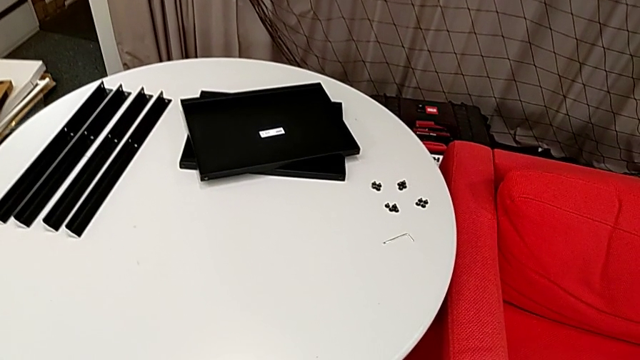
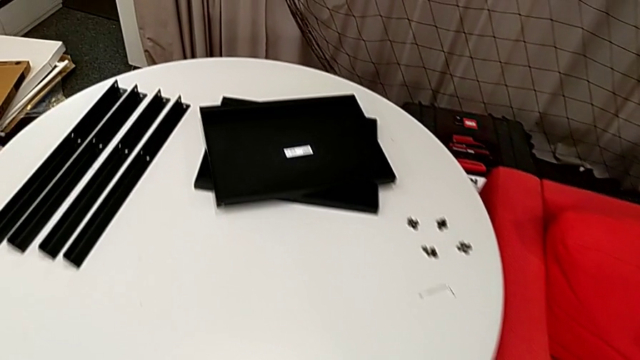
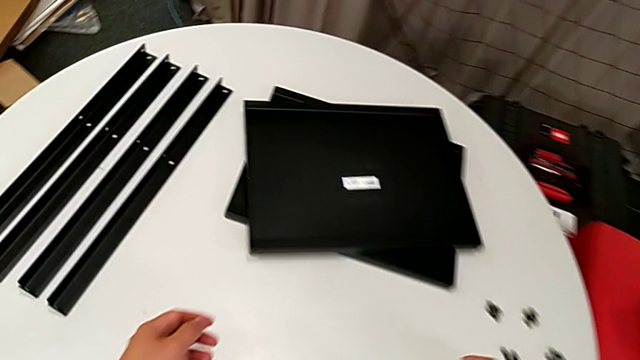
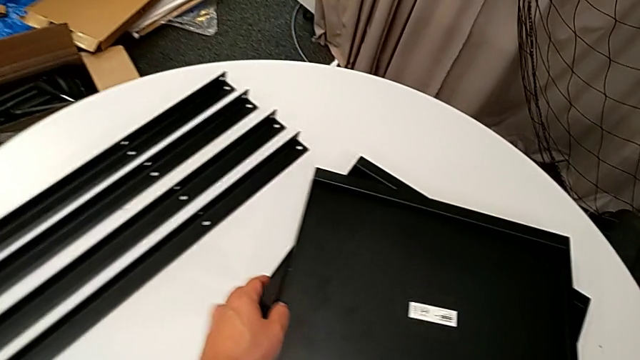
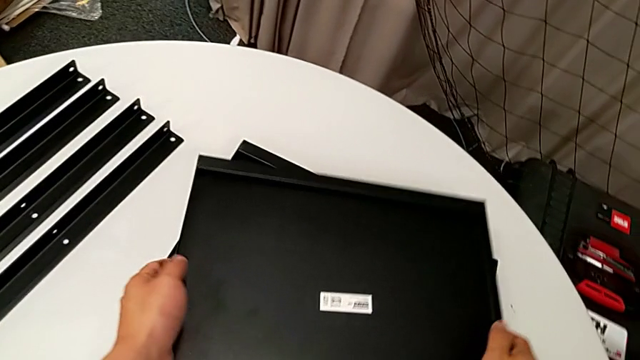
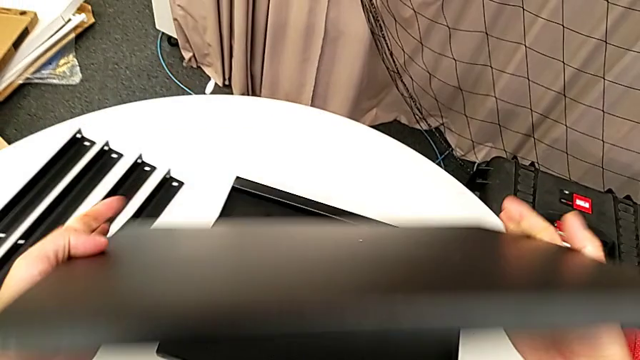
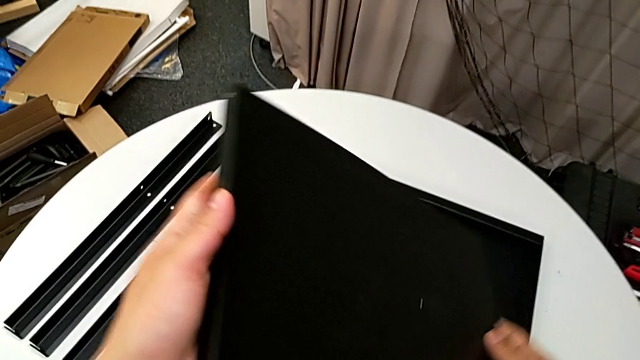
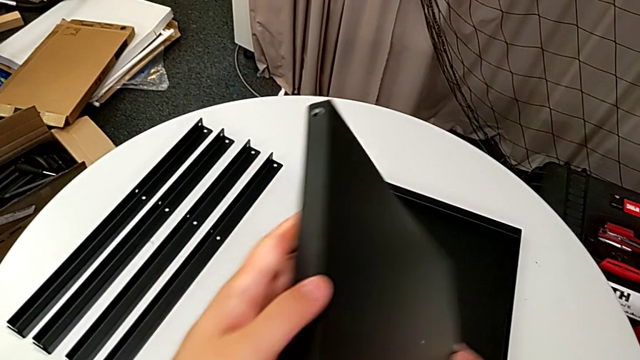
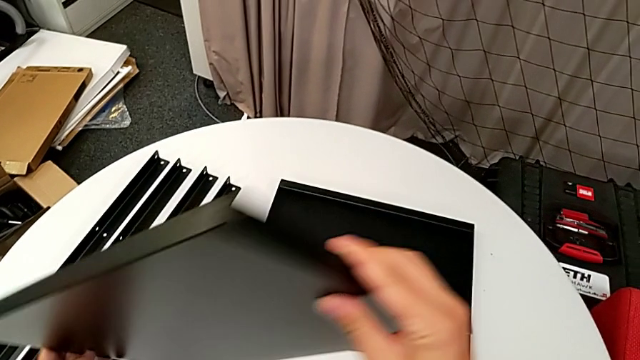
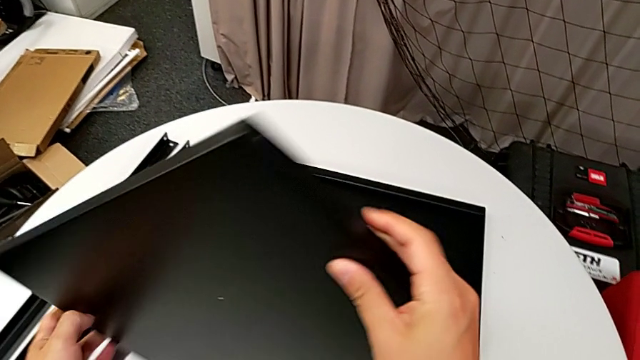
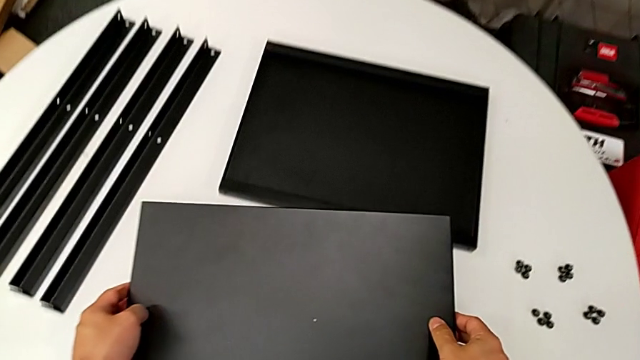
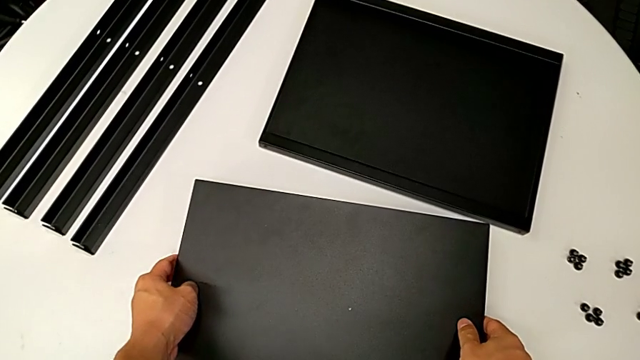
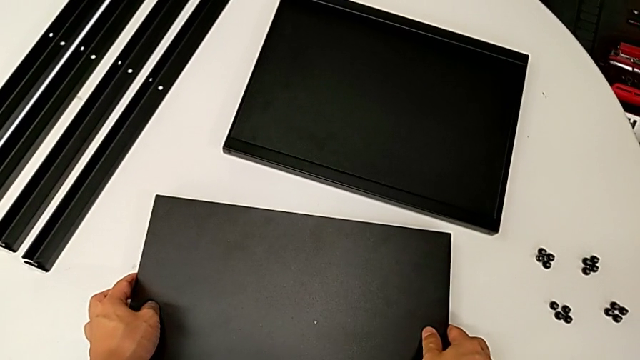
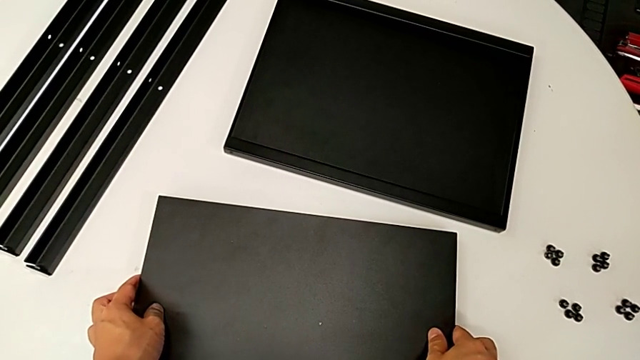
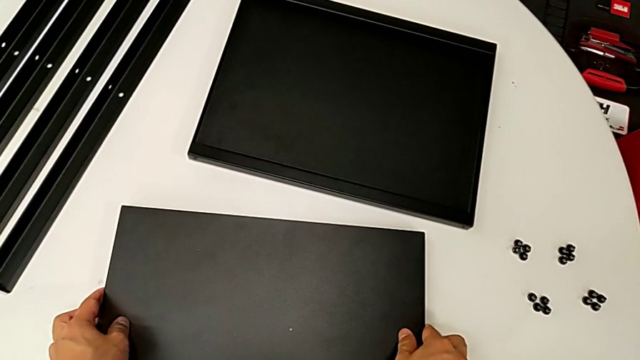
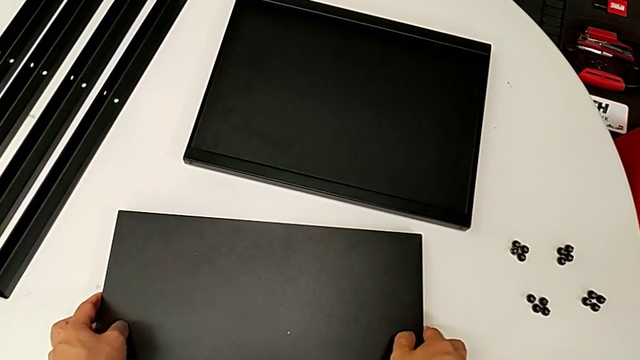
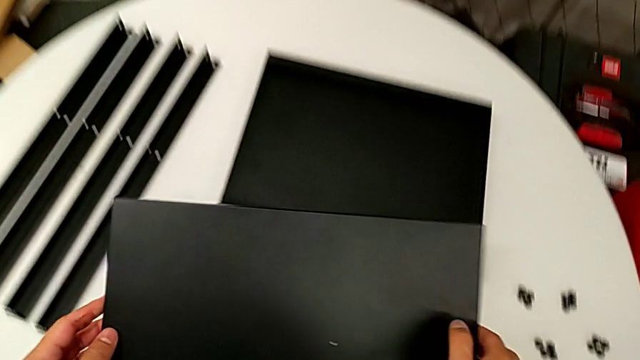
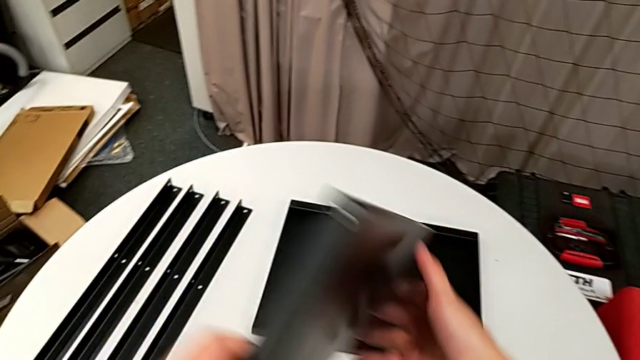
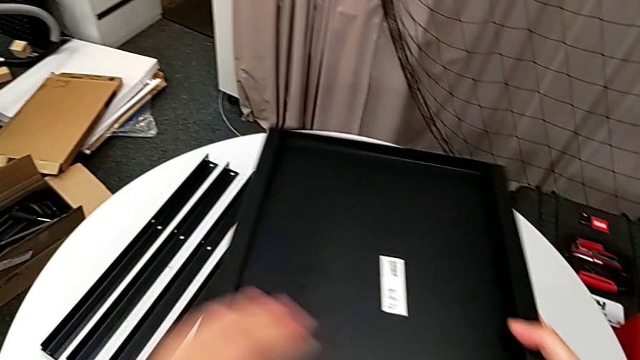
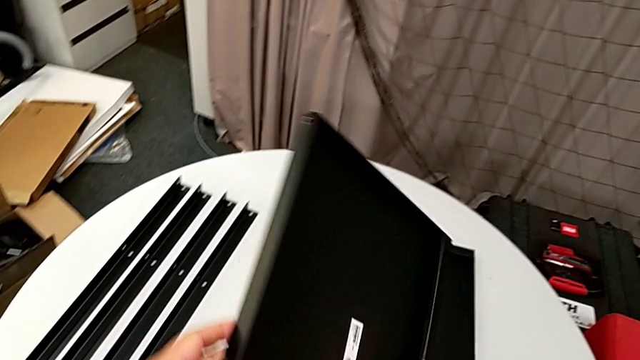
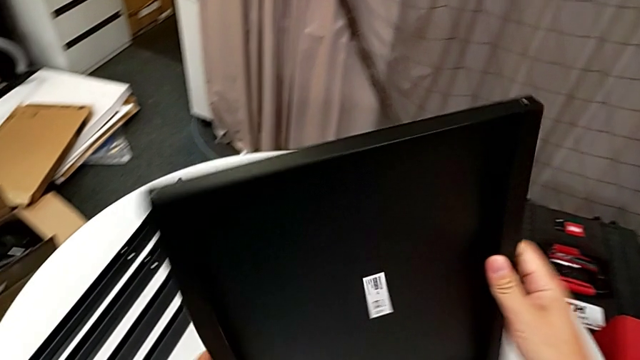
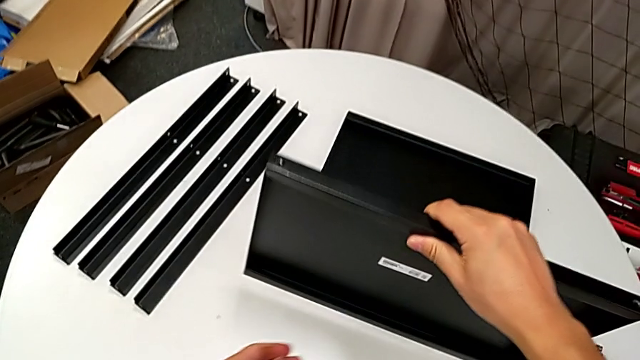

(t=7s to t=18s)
The camera wearer is assembling the first leg on the bottom tray. They approach the bottom tray, grab it, wrongly inspect it, place the tray, grab the bottom tray, rotate it and place the tray.

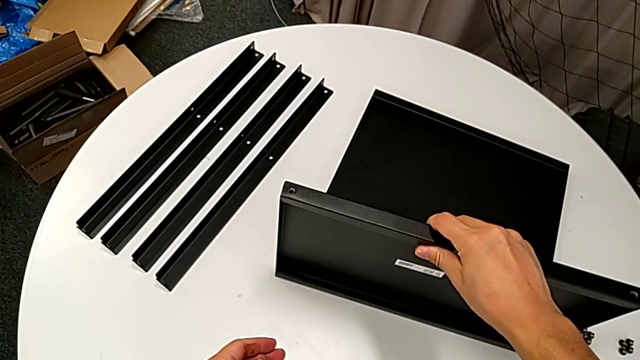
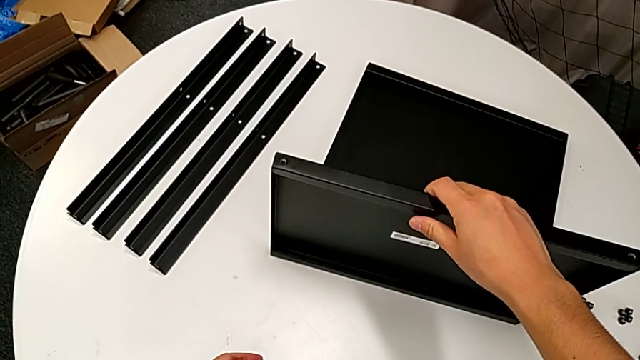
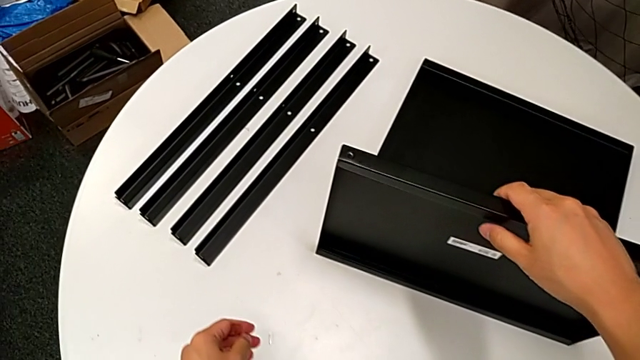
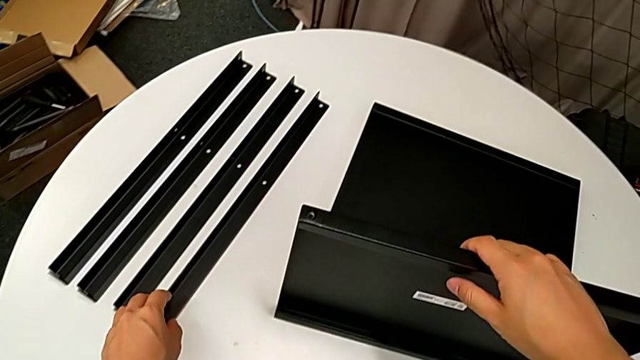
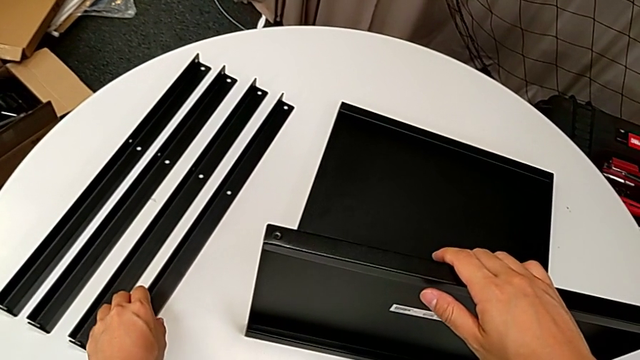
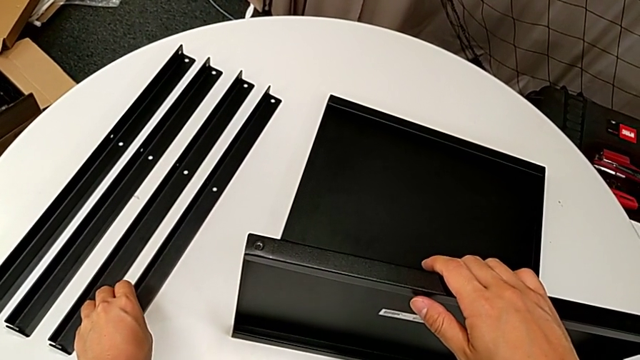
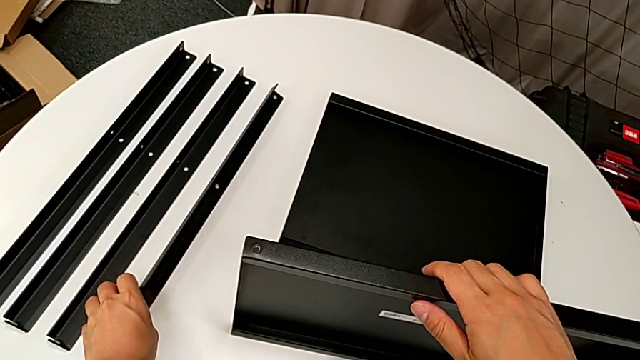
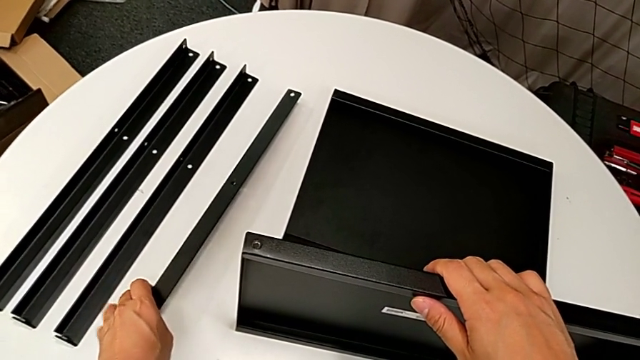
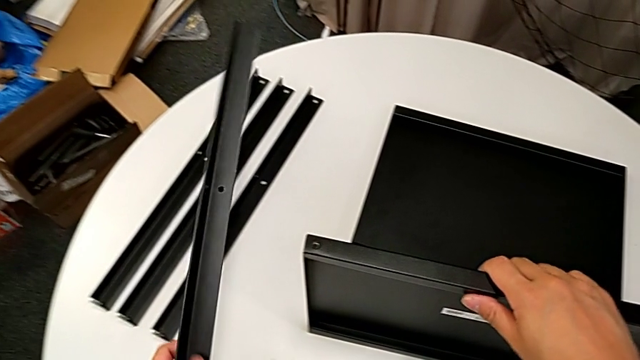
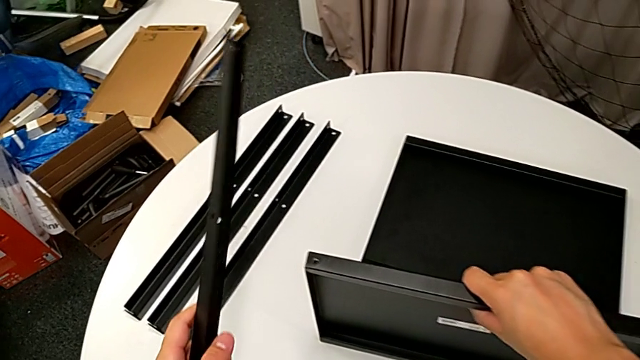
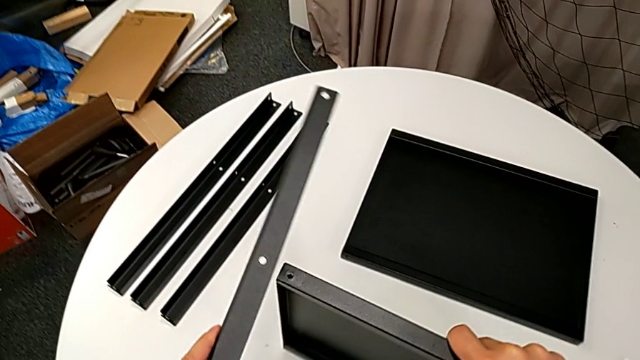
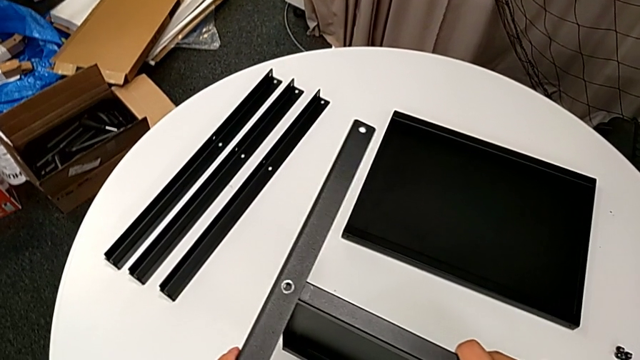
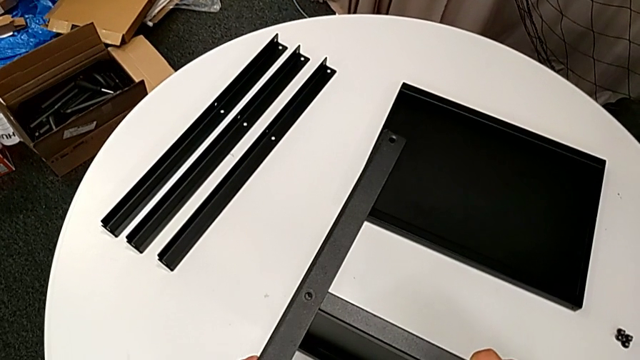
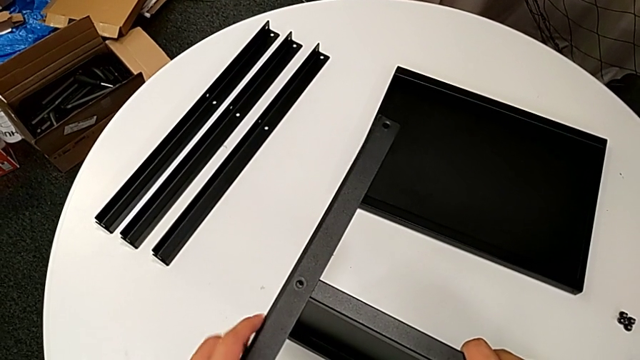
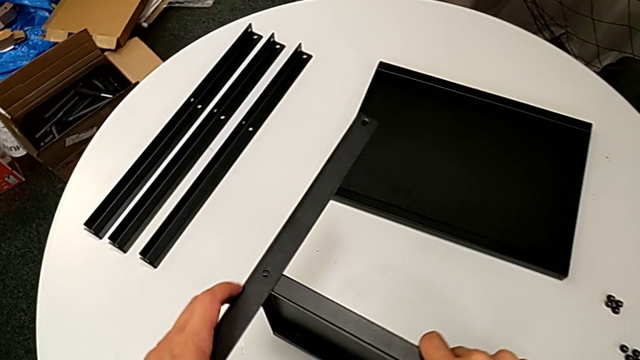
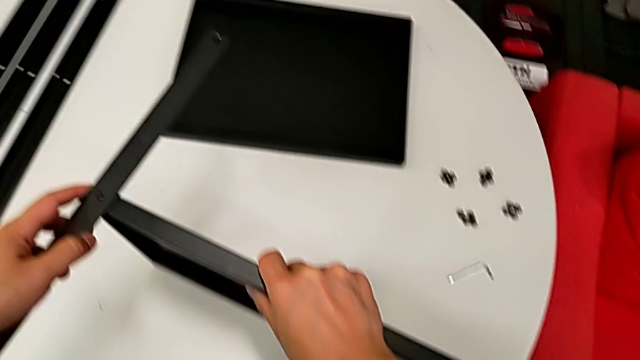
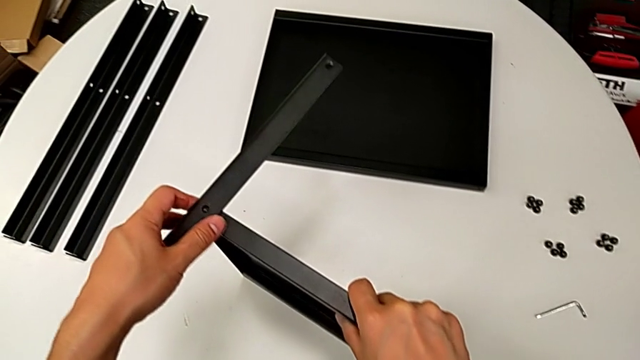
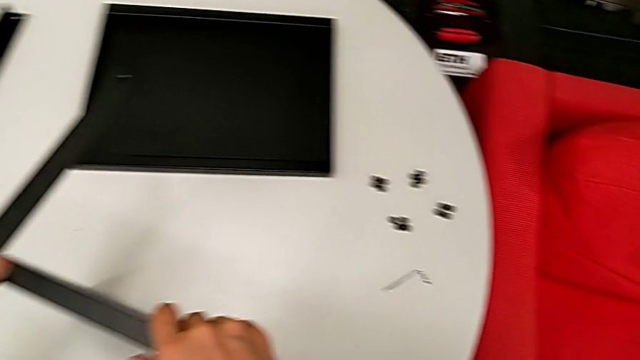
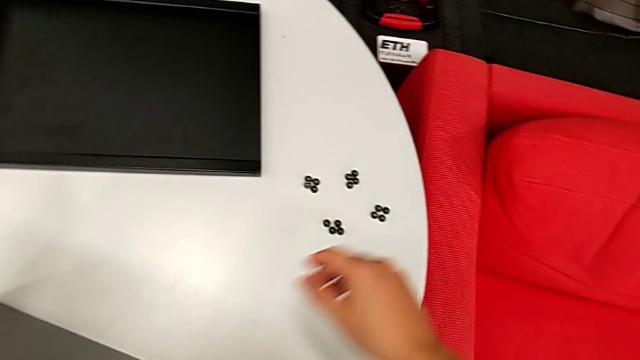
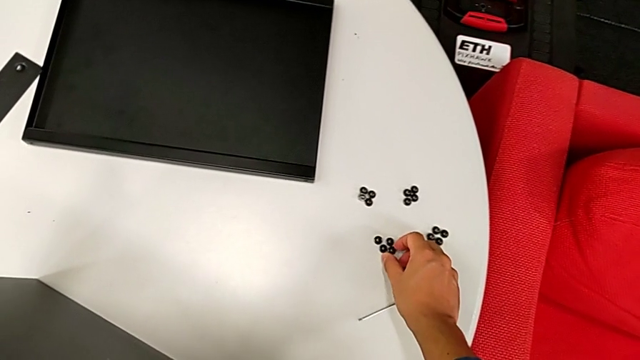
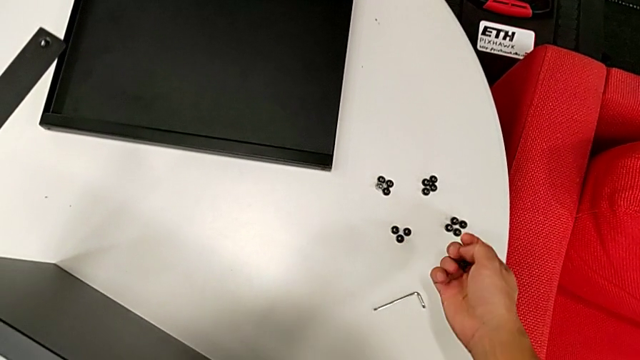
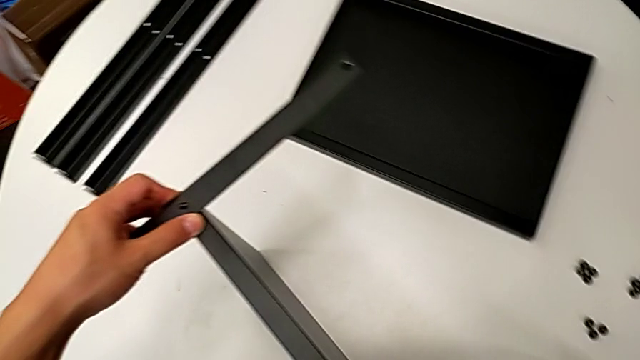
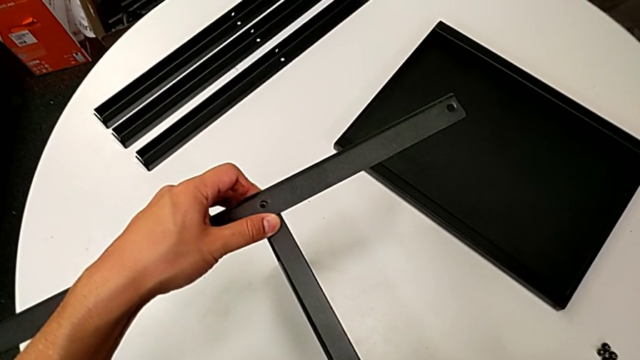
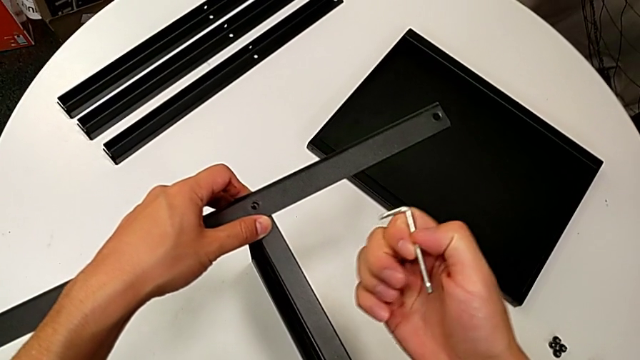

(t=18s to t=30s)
The camera wearer is assembling the first leg on the bottom tray. They grab the first leg, lift it, align it, grab the hex socket head, grab the Allen wrench and place it.
